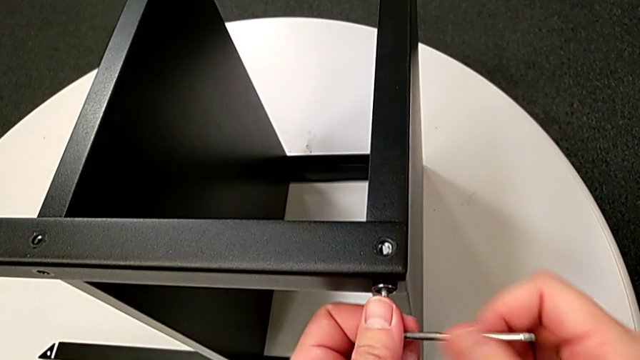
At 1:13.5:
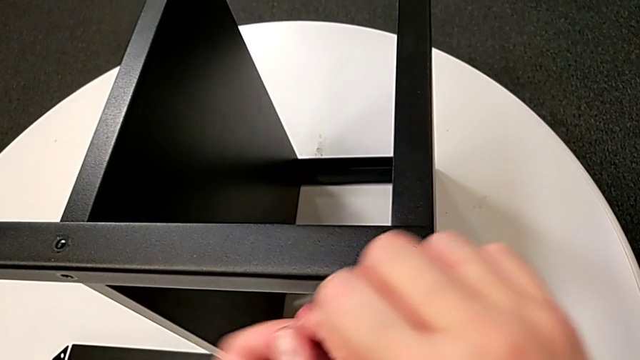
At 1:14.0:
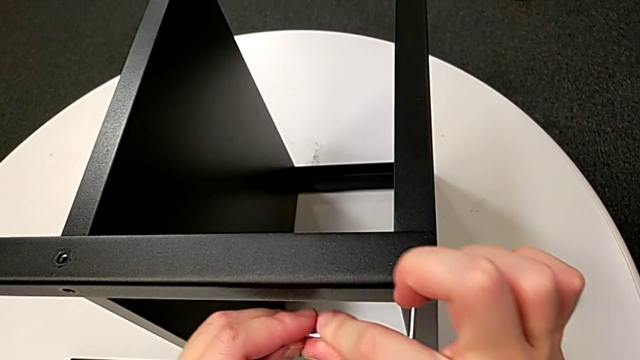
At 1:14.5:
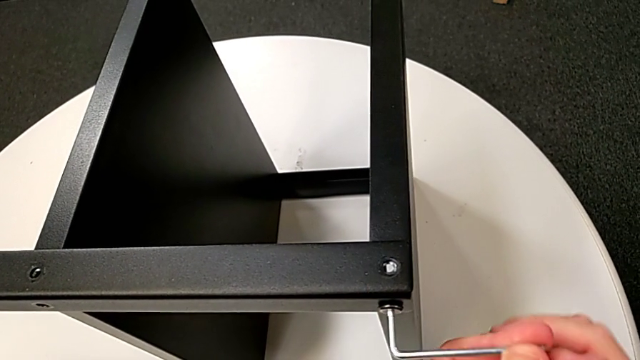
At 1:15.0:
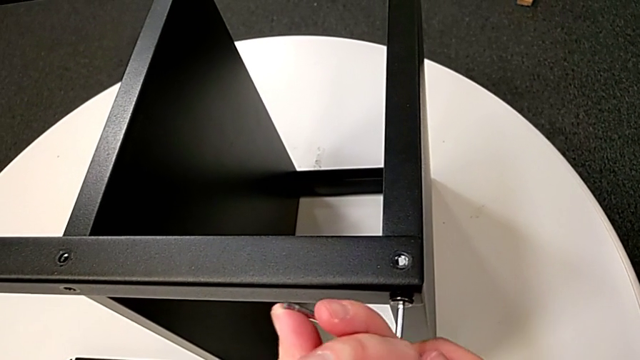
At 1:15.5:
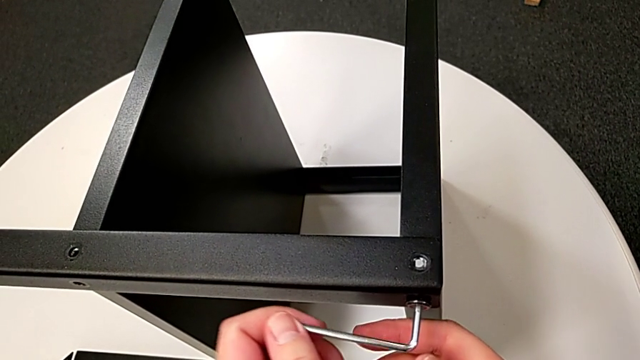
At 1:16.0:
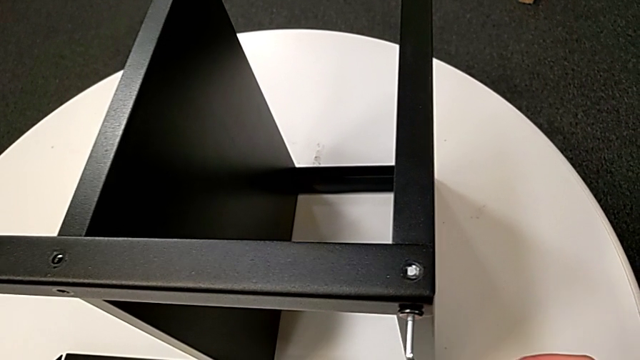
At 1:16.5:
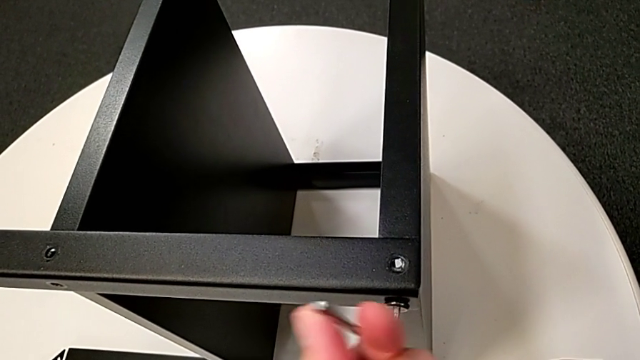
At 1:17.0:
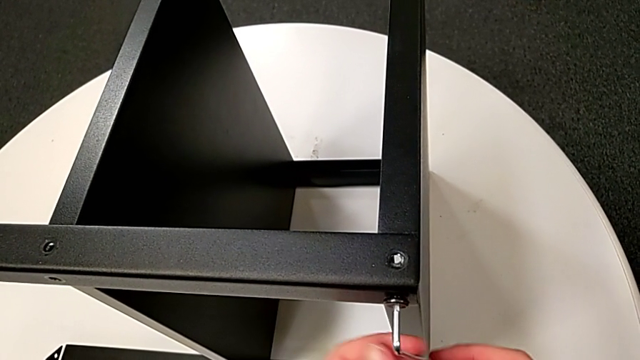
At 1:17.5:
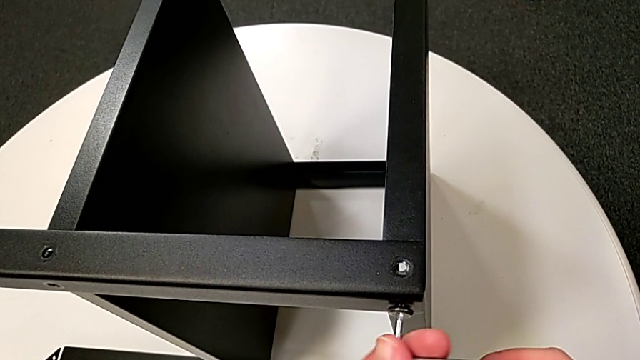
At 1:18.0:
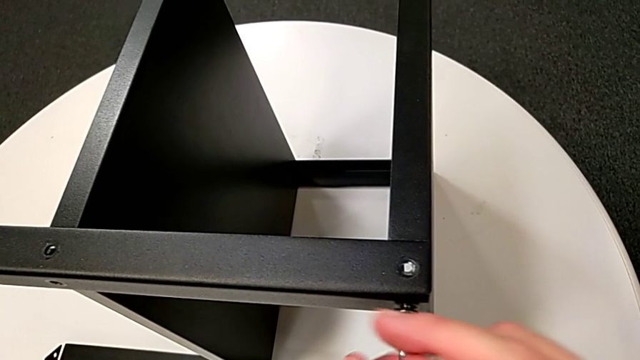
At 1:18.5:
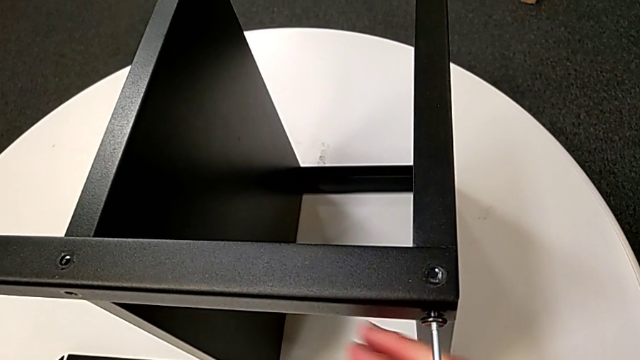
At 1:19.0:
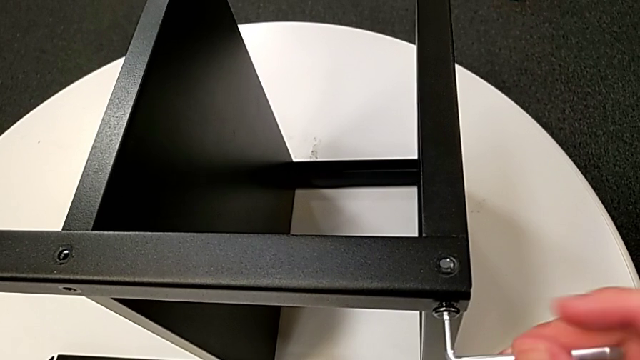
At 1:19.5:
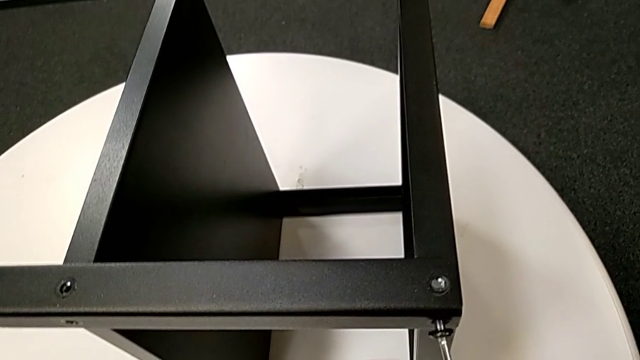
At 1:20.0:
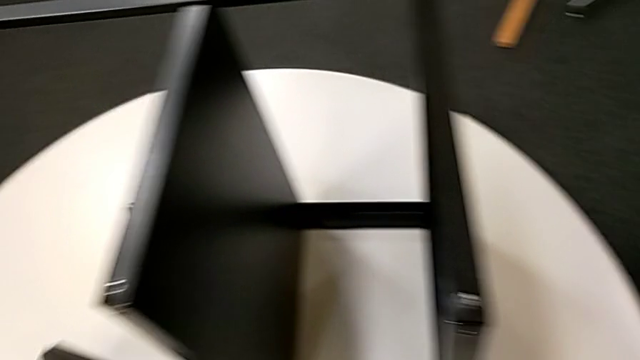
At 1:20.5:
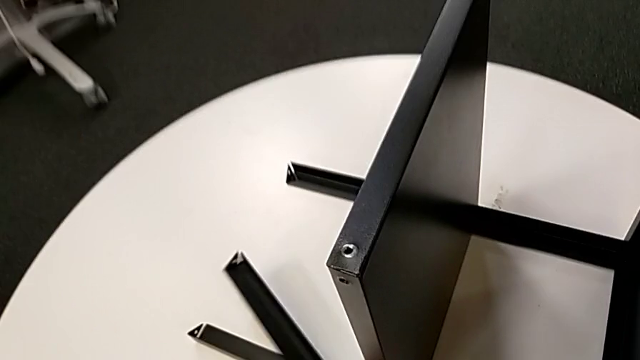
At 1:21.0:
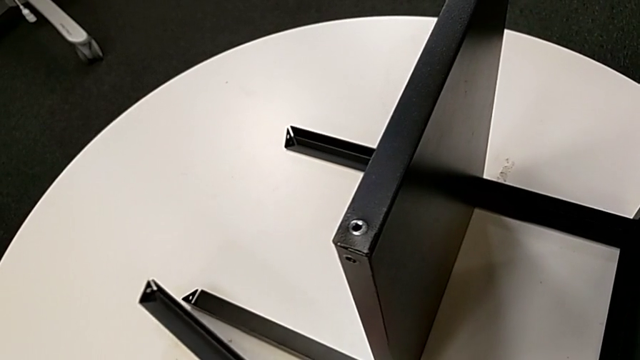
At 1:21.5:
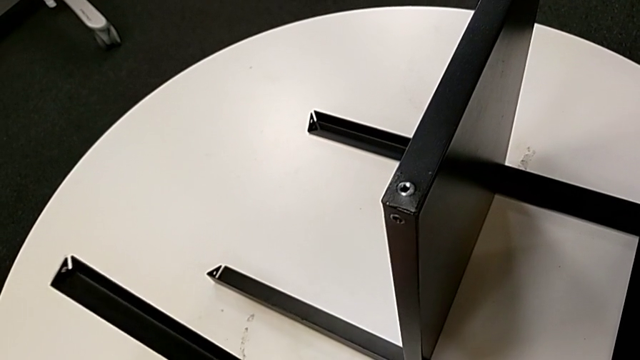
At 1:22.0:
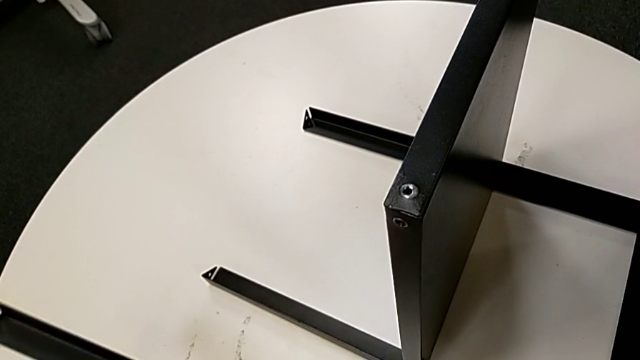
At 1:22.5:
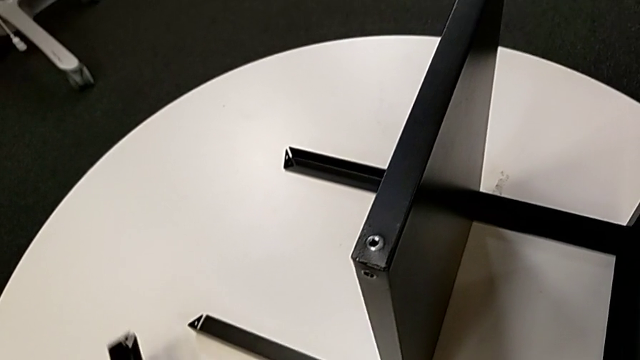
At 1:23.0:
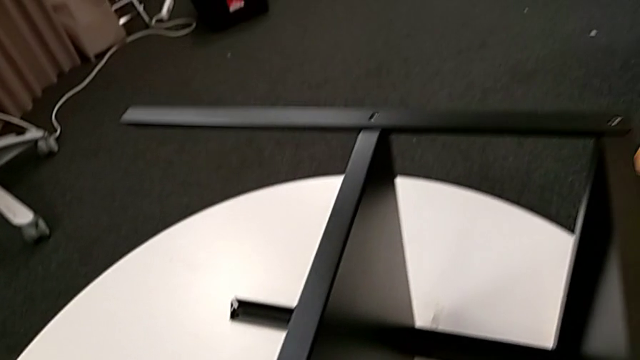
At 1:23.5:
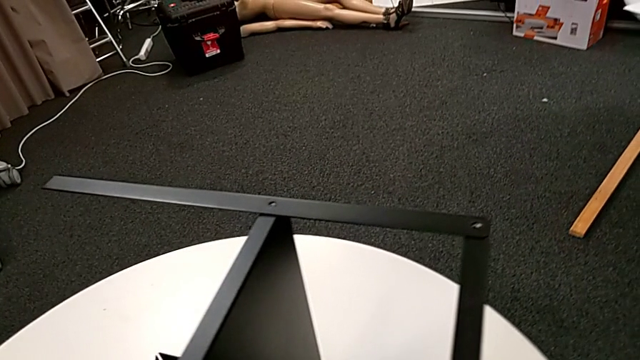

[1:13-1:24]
The camera wearer is detaching the first leg of the table. They unscrew the hex socket head, disassemble the hex socket head with the right hand, disassemble the leg with the left hand, wrongly drop the leg, place the hex socket head with the right hand and place the leg with the left hand.

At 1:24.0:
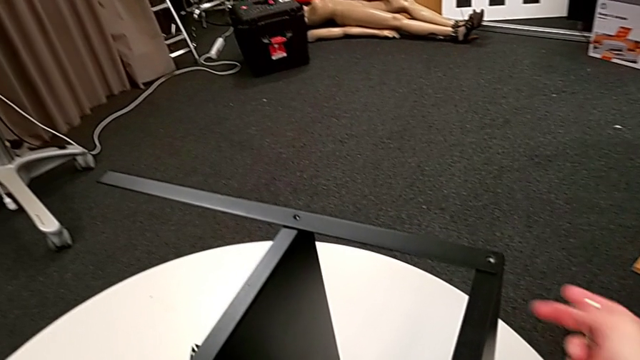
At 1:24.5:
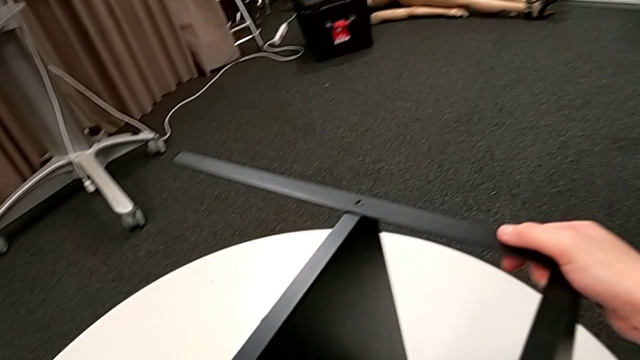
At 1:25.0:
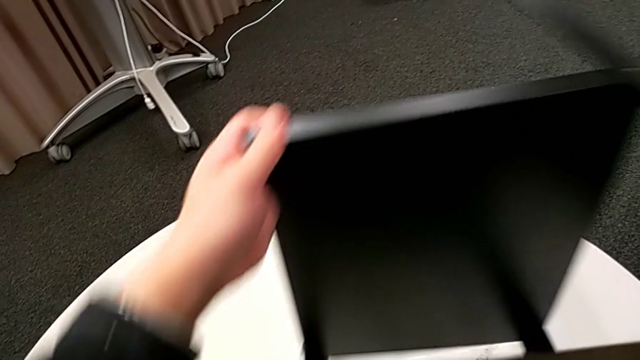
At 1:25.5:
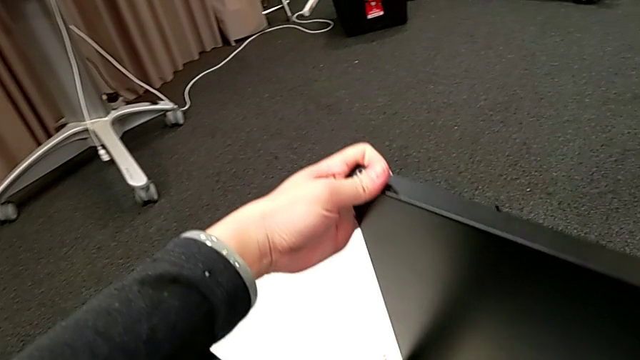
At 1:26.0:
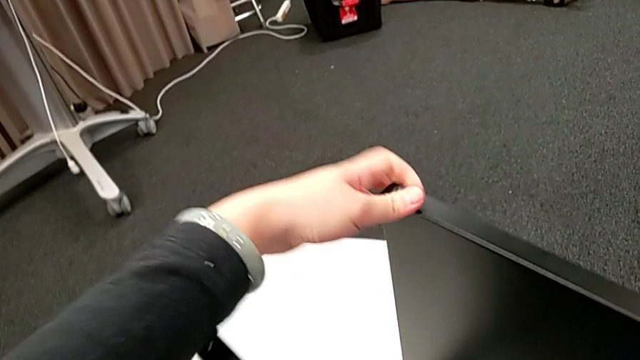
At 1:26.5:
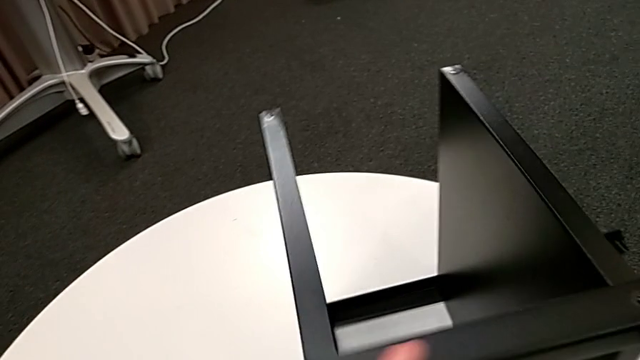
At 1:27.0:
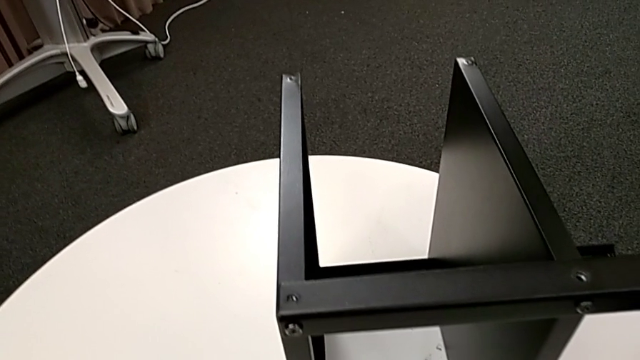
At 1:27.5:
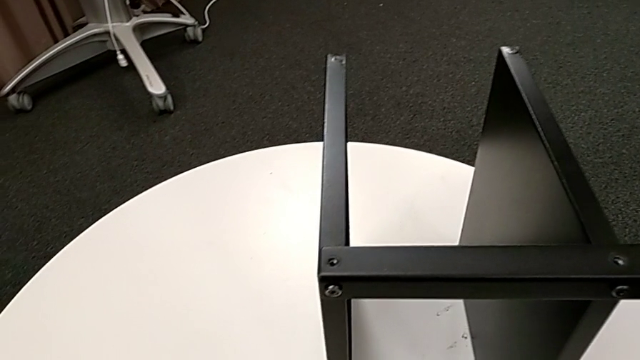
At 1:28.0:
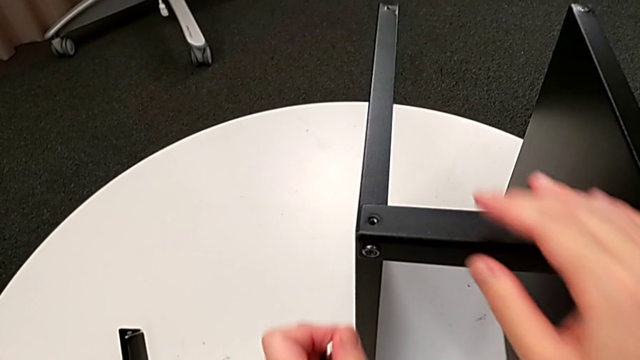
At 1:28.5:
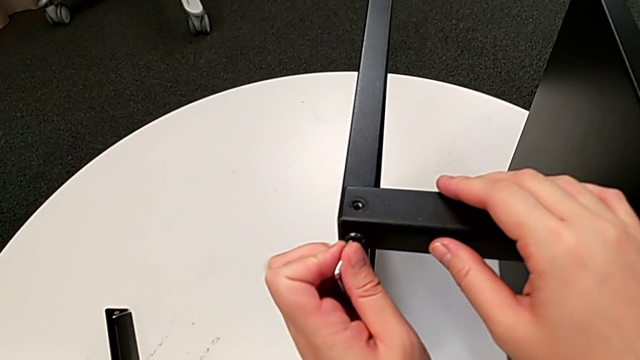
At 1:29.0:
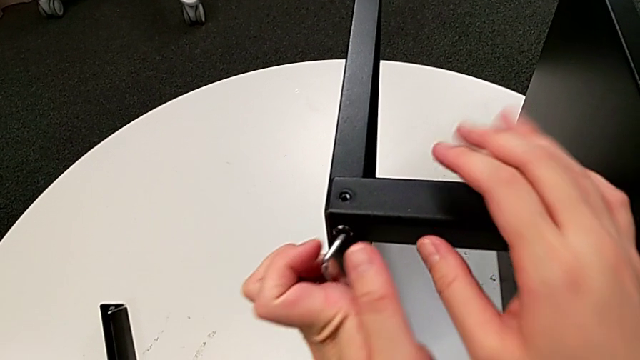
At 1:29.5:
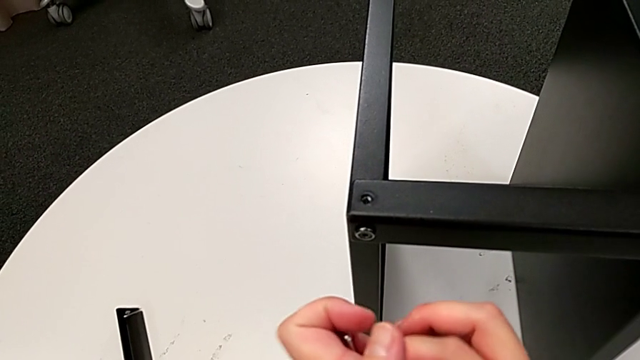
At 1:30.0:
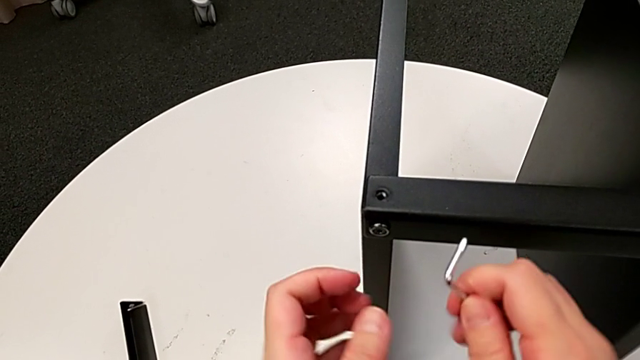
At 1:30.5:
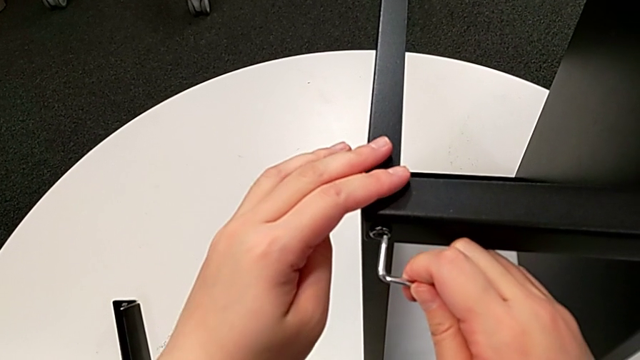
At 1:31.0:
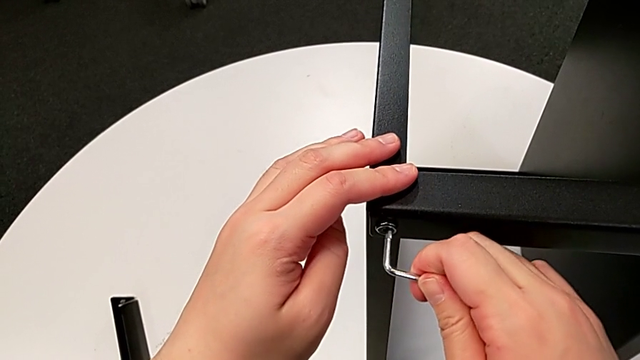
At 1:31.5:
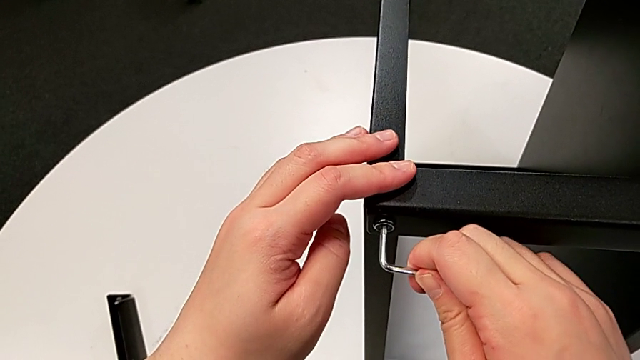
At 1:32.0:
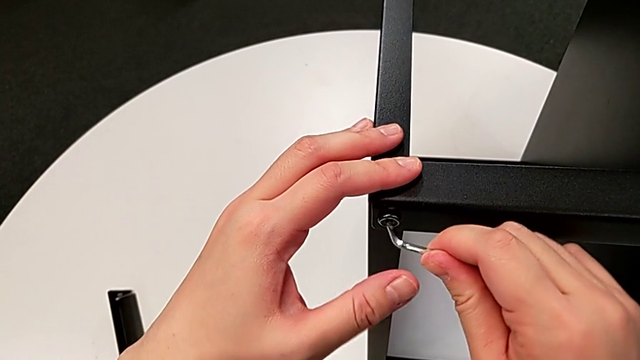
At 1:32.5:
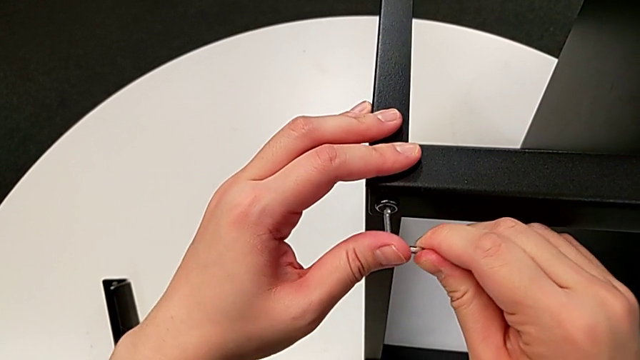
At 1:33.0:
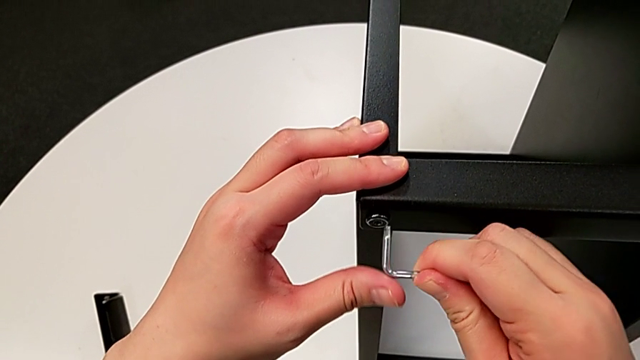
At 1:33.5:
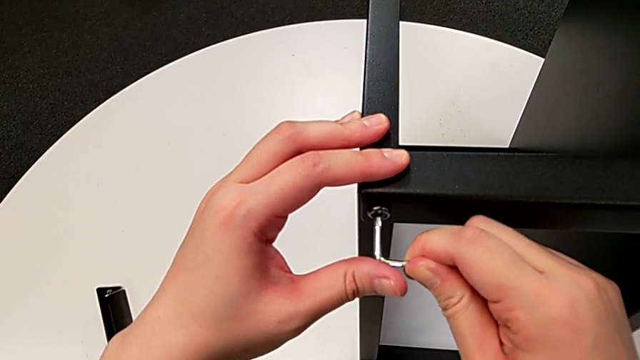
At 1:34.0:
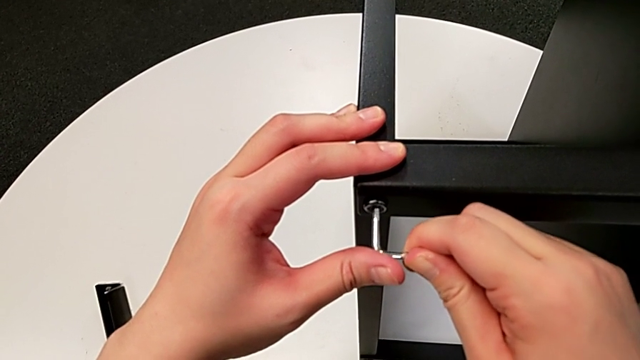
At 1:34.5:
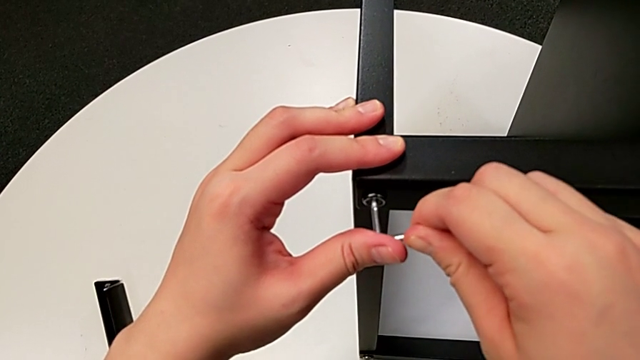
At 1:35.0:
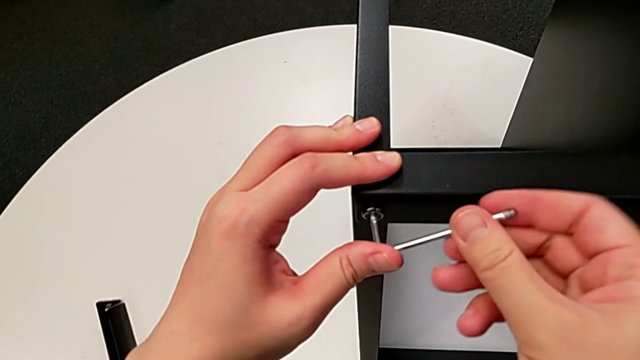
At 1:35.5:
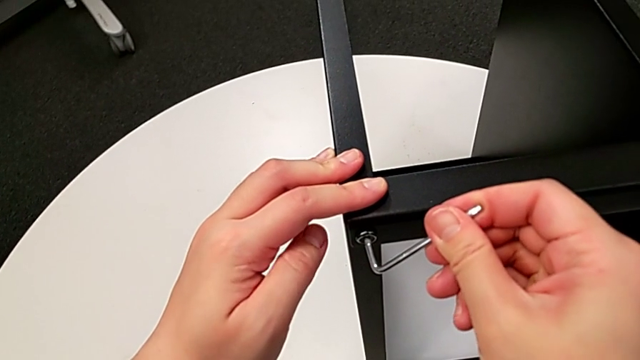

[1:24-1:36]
The camera wearer is detaching the second leg of the table. They slide the nightstand, approach the hex socket head, rotate the Allen wrench and insert the Allen wrench.
